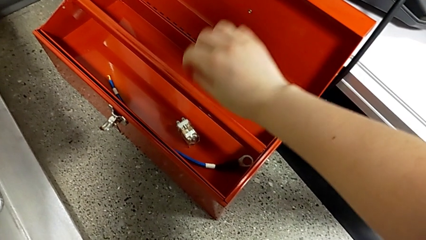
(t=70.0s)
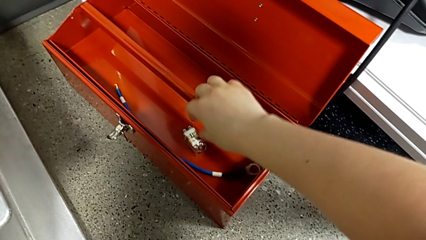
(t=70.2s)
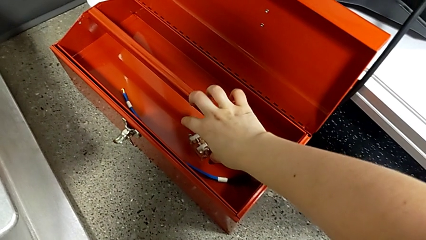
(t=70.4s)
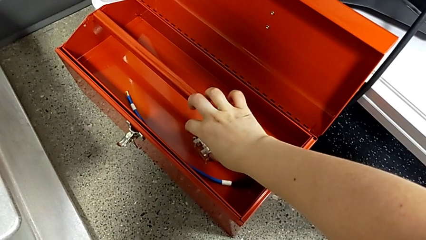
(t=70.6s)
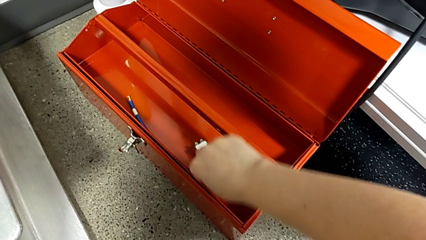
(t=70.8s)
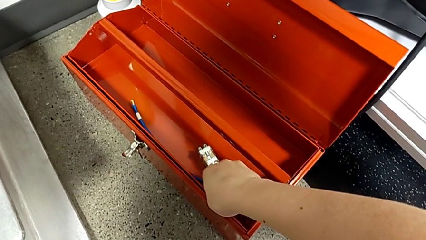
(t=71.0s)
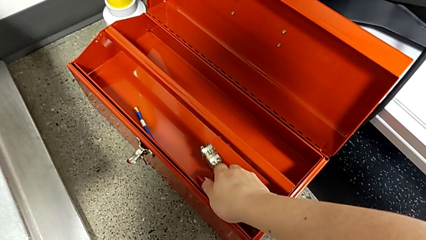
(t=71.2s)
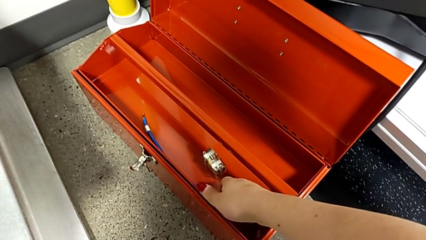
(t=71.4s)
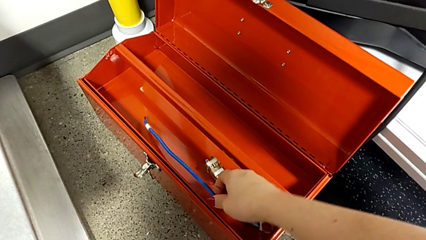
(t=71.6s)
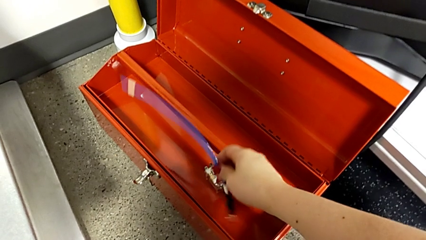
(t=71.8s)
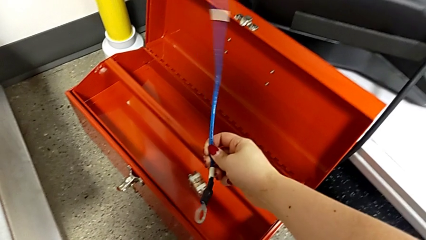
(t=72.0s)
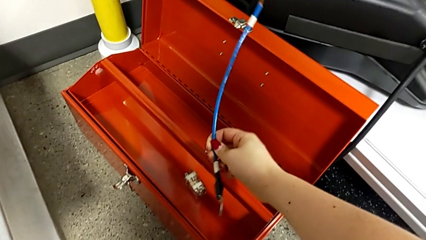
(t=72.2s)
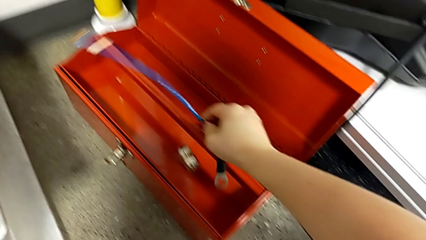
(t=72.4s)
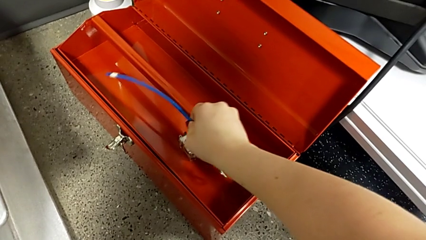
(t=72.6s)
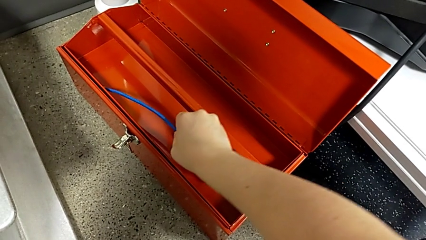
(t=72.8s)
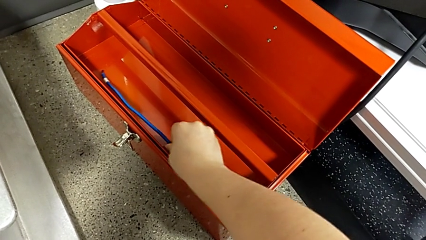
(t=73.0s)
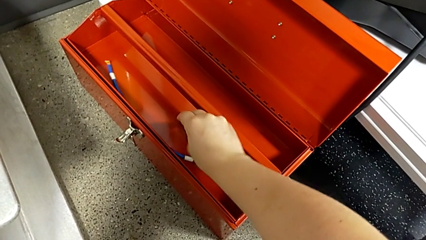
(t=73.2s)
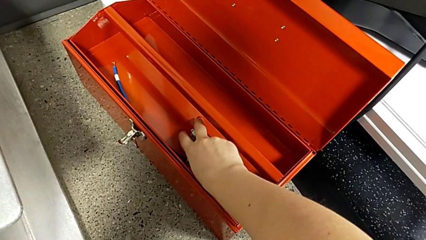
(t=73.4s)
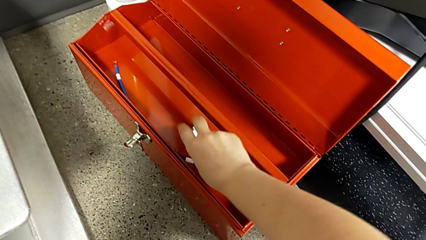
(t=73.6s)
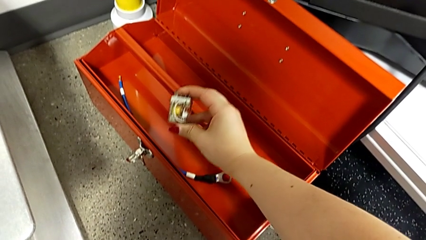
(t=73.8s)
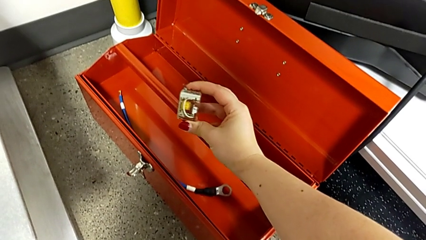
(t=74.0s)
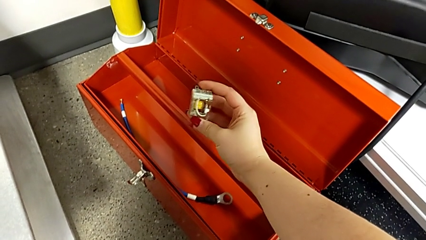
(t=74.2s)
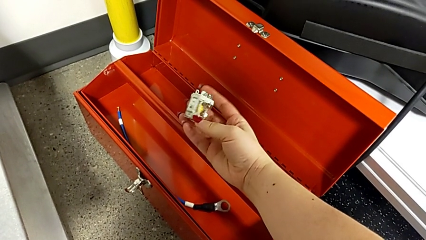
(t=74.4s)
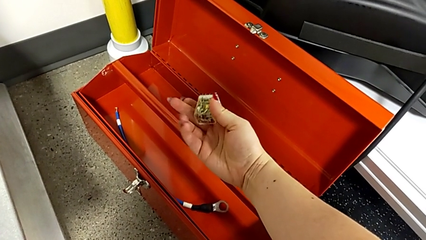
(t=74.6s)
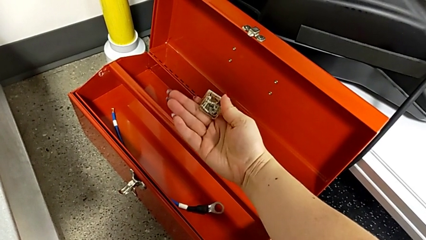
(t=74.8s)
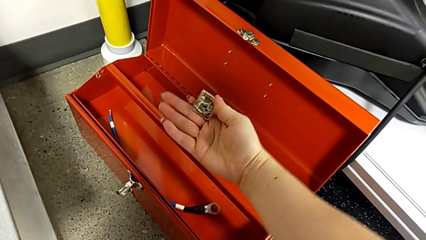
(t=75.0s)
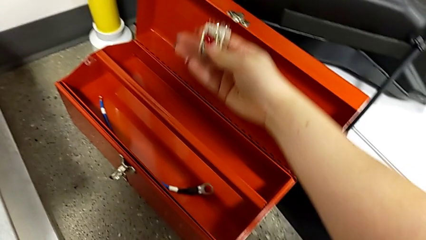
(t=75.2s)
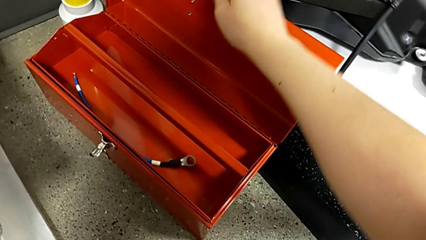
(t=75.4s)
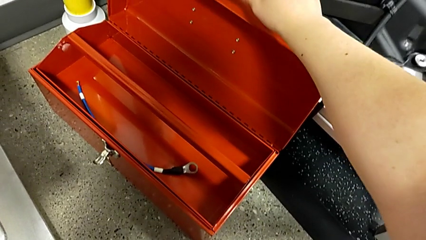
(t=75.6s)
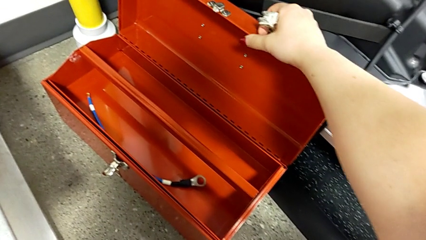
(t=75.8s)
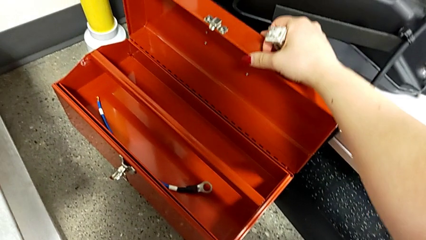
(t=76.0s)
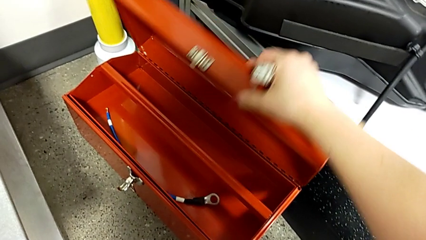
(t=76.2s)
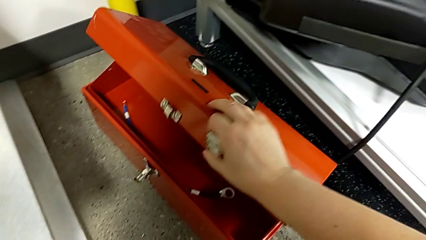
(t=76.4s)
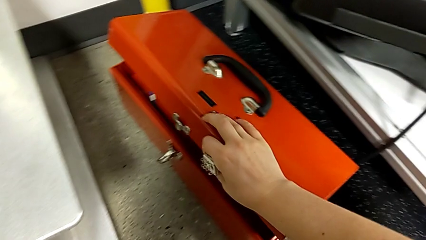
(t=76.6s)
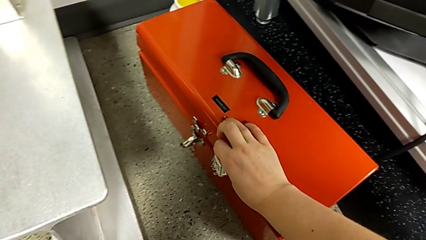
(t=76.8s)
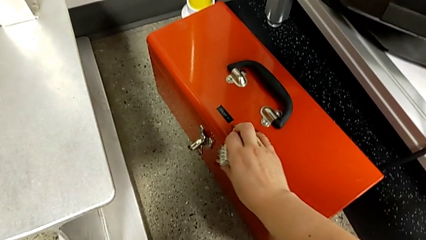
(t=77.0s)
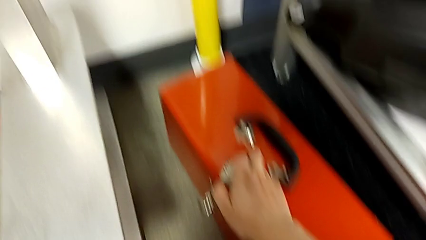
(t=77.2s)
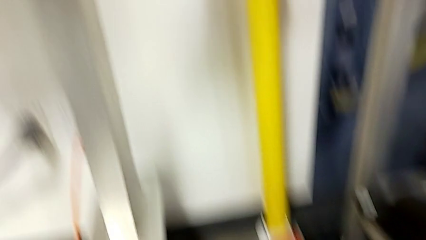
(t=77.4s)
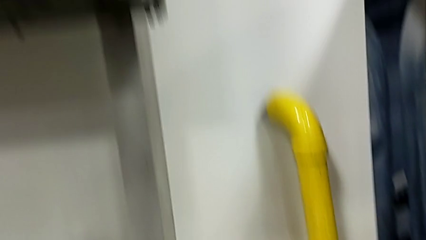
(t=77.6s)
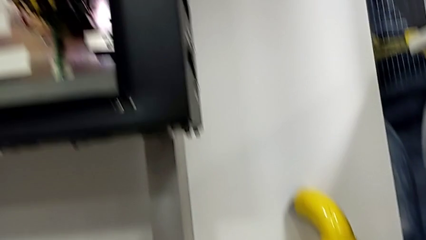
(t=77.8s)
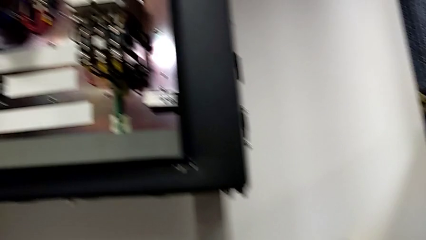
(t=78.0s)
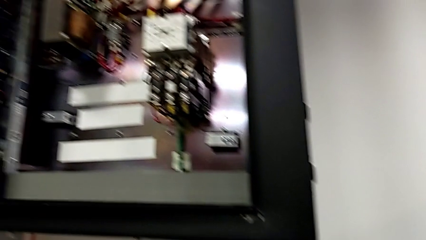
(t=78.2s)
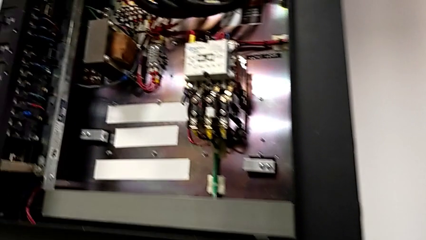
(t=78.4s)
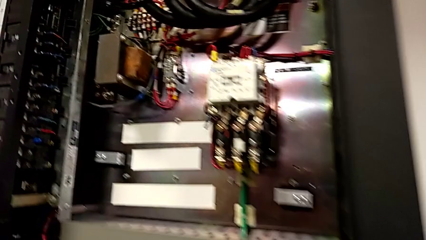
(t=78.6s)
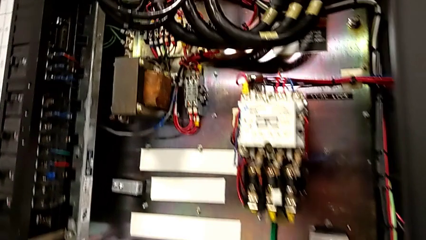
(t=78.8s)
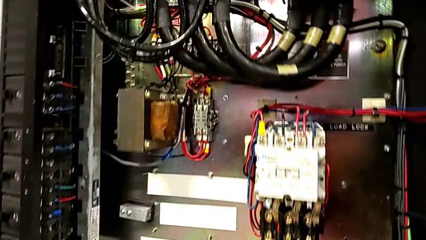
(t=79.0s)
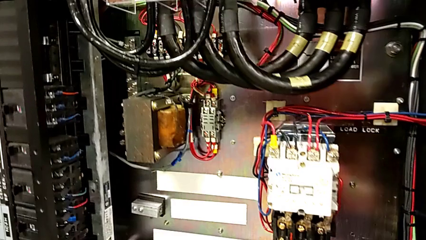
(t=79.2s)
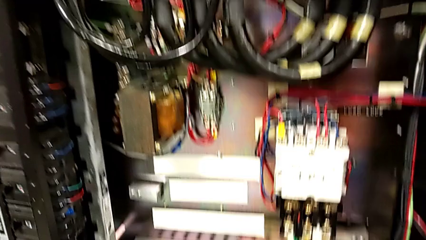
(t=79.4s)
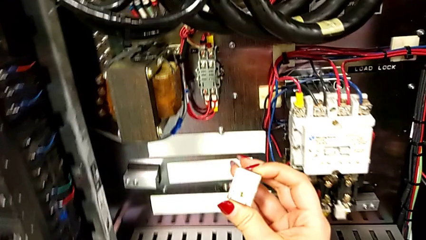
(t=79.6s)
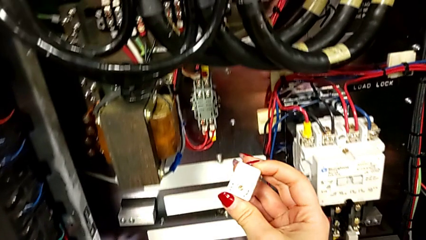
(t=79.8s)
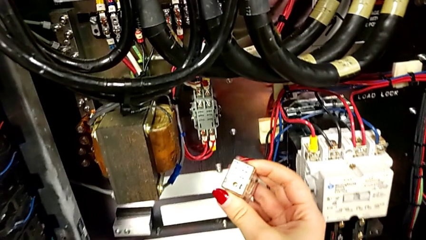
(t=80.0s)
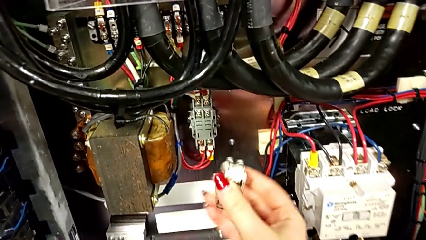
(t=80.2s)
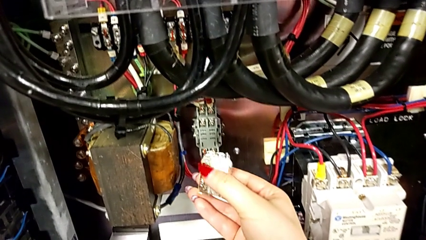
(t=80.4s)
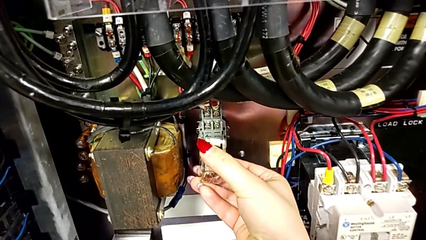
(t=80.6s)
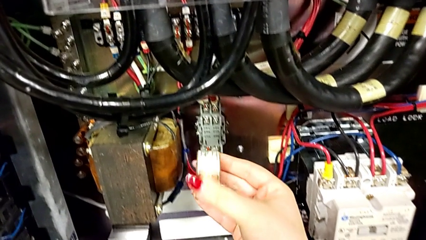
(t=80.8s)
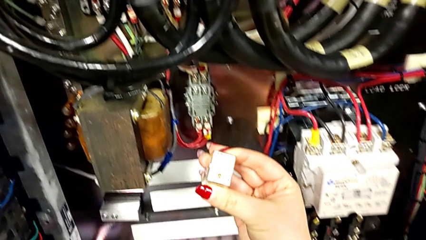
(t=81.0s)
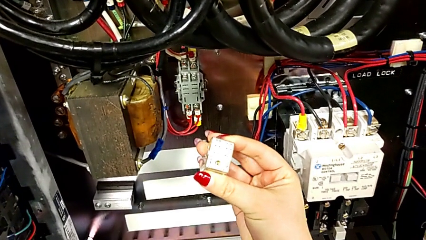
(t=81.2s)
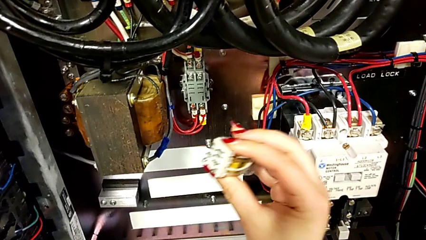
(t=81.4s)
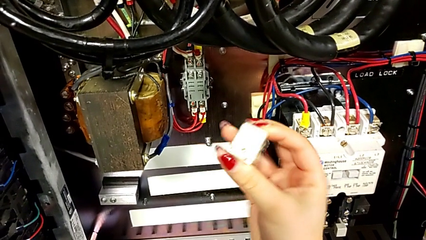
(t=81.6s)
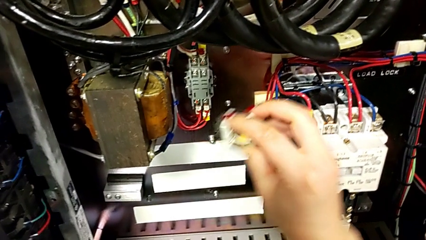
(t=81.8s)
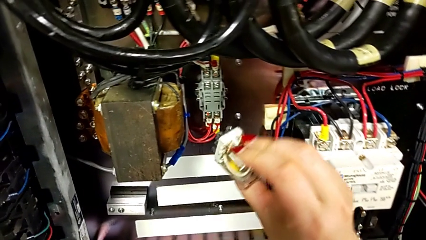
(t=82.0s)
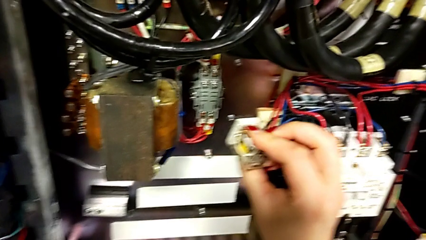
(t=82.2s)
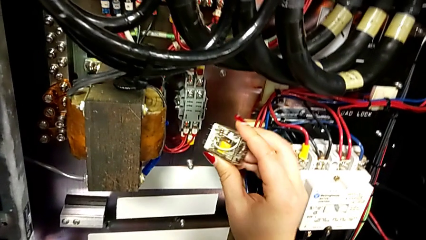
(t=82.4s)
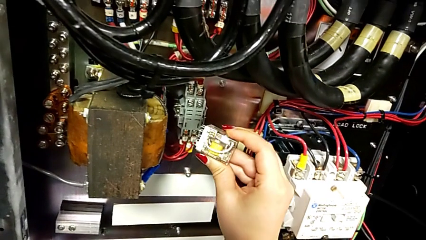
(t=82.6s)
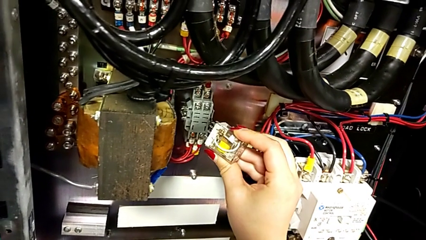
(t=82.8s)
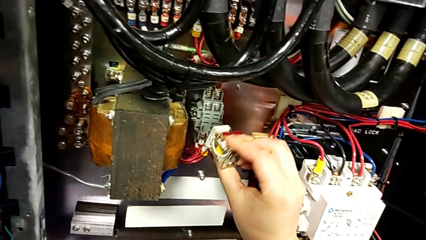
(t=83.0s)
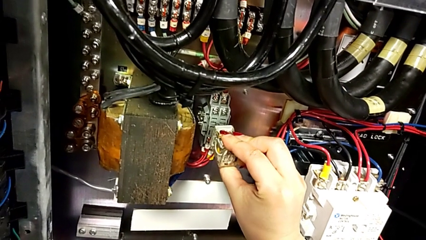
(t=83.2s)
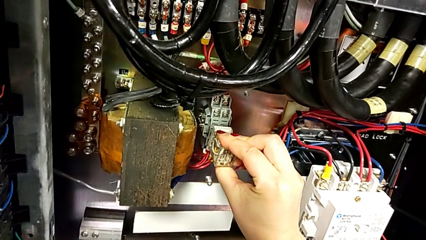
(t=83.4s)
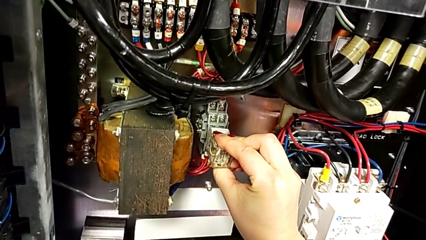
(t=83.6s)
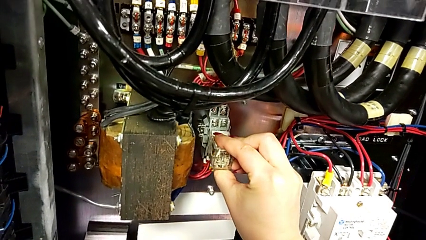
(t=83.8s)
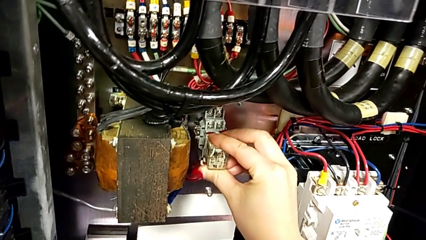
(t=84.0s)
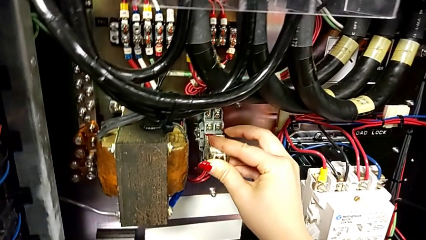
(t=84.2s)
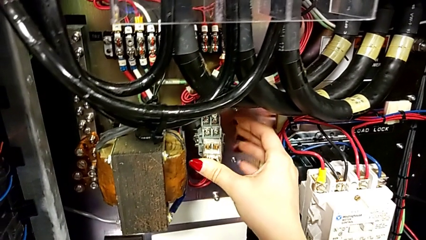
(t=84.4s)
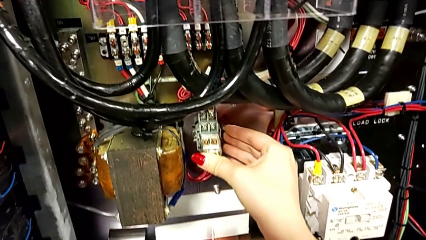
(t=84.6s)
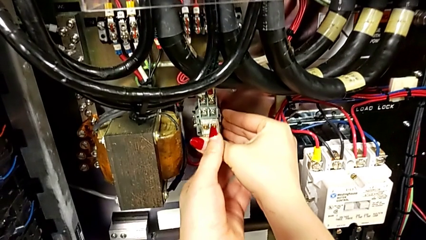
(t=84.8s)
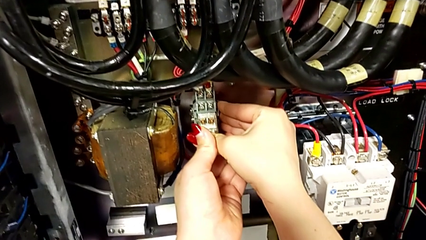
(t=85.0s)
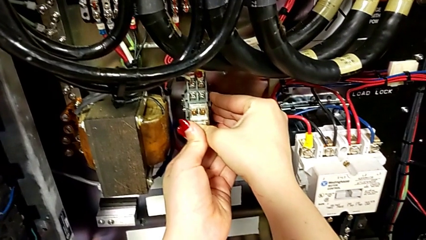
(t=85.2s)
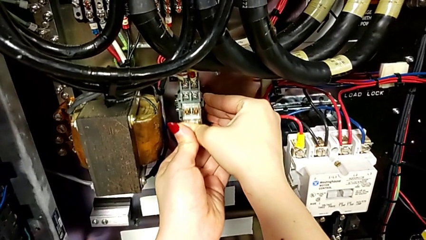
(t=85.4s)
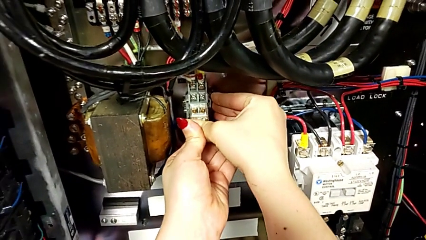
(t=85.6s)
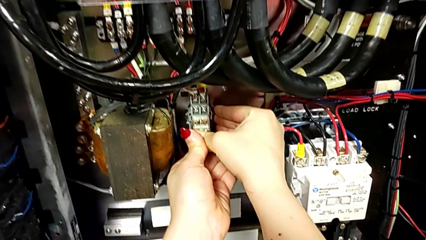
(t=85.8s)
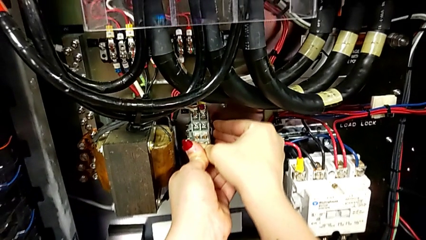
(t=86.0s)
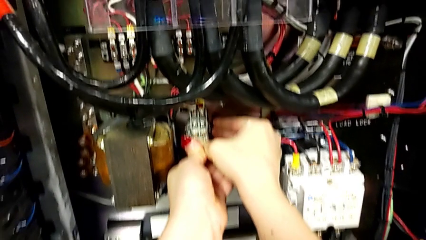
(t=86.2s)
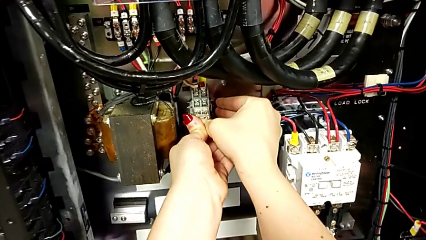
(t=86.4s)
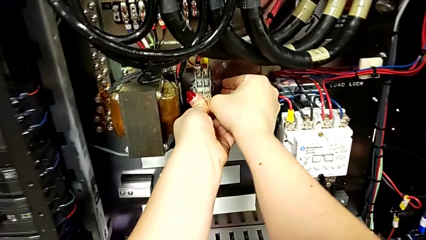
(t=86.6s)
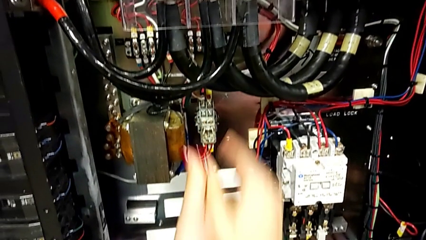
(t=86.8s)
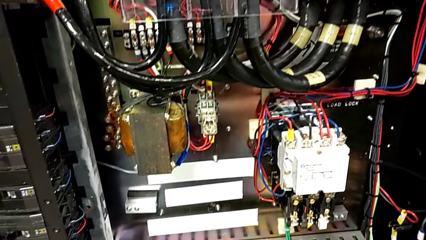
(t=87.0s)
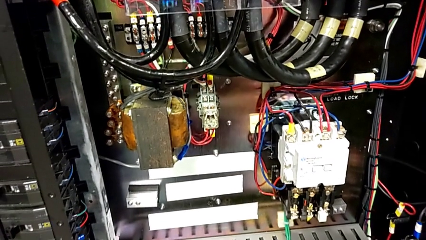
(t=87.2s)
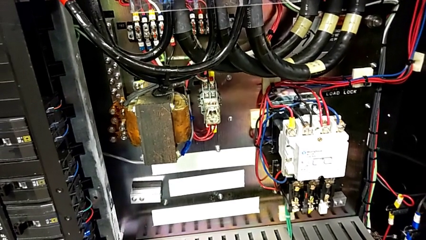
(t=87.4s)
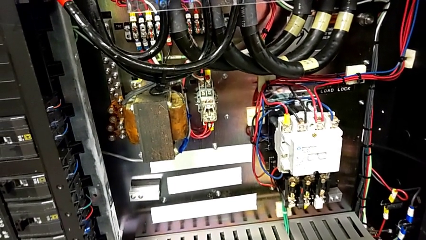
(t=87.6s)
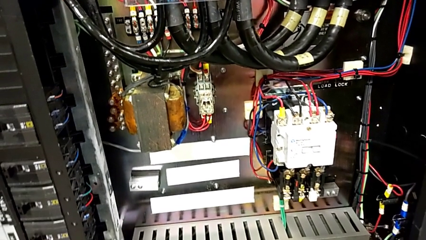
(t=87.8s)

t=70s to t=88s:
The camera wearer is plugging a new component into a socket. They grab the cable, place it, grab the circuit breaker, close the toolbox, rotate the circuit breaker and assemble it.
